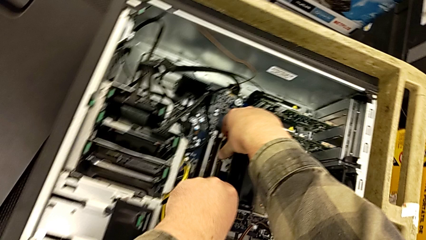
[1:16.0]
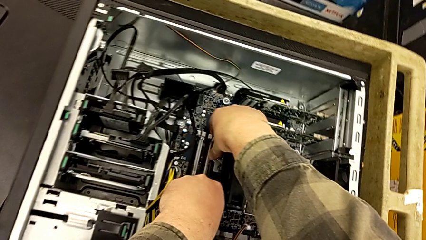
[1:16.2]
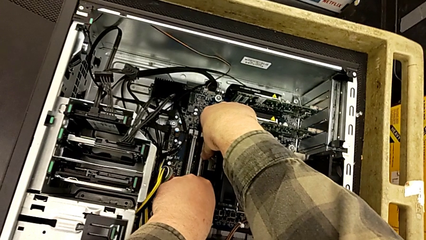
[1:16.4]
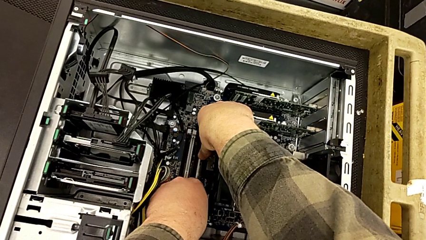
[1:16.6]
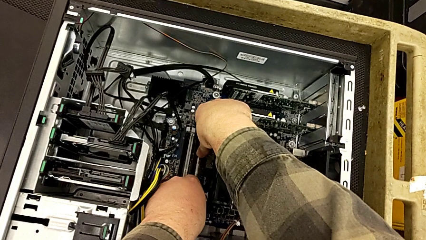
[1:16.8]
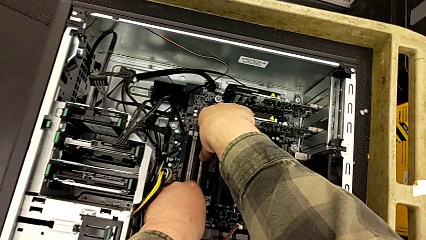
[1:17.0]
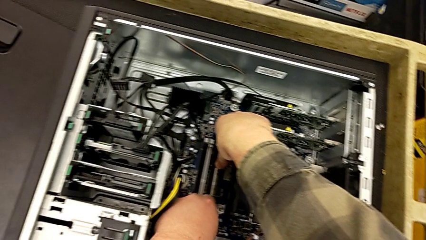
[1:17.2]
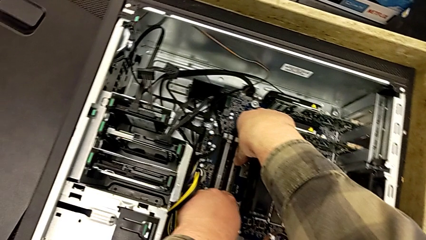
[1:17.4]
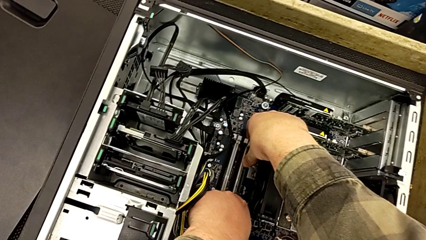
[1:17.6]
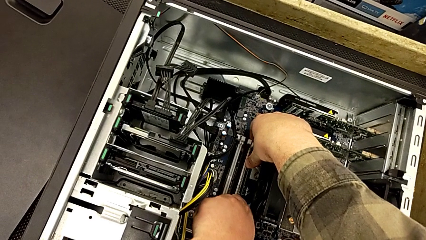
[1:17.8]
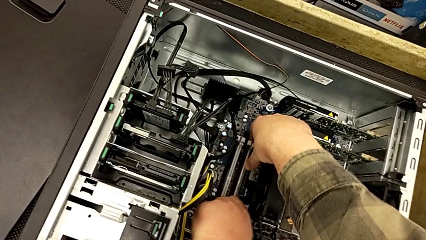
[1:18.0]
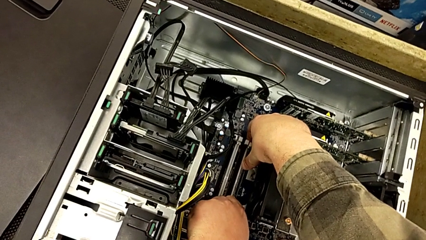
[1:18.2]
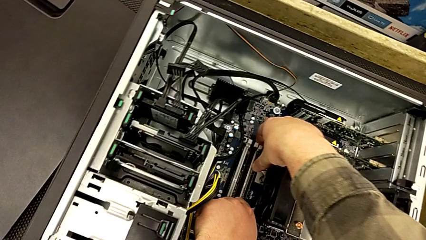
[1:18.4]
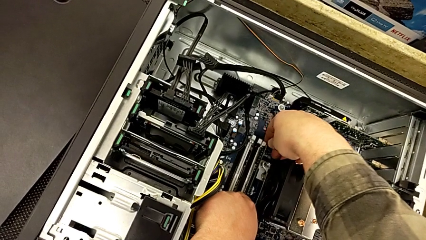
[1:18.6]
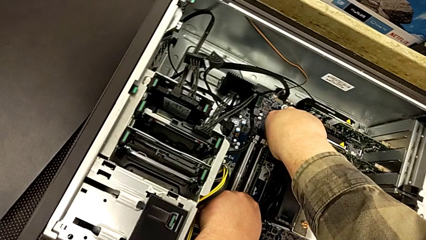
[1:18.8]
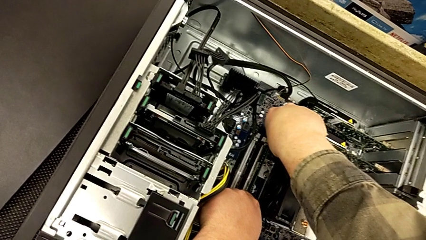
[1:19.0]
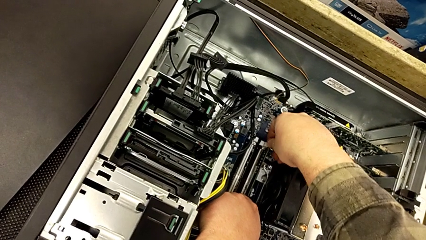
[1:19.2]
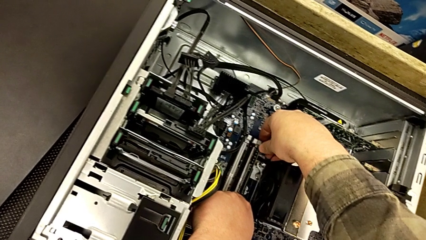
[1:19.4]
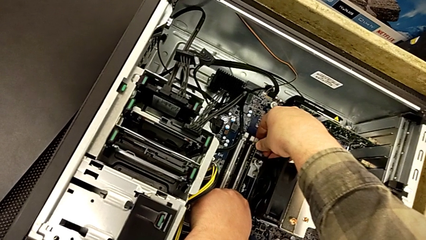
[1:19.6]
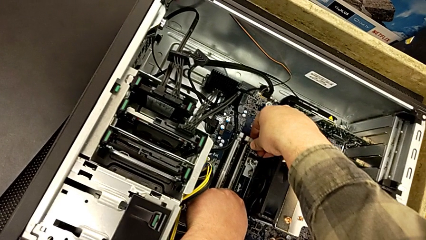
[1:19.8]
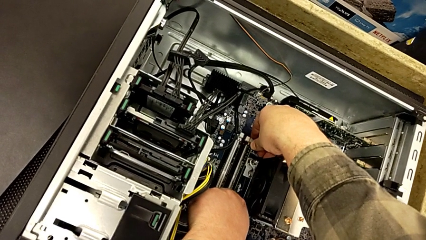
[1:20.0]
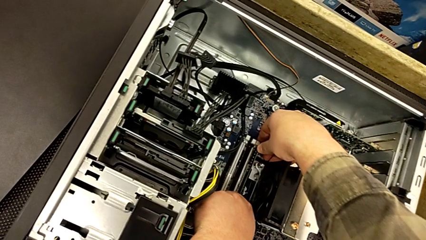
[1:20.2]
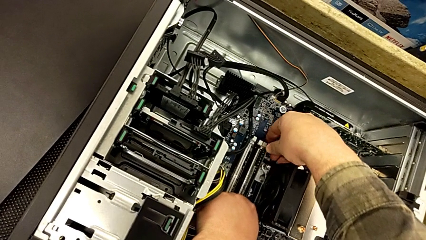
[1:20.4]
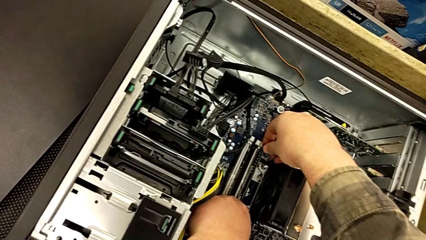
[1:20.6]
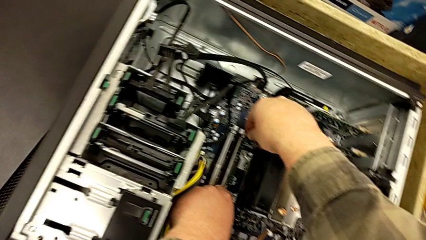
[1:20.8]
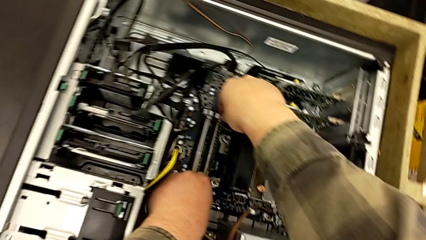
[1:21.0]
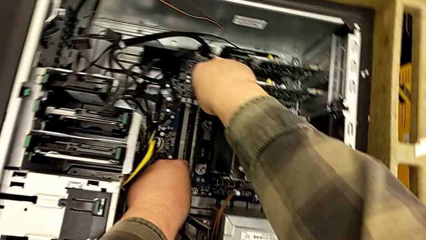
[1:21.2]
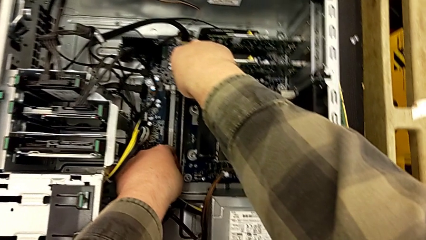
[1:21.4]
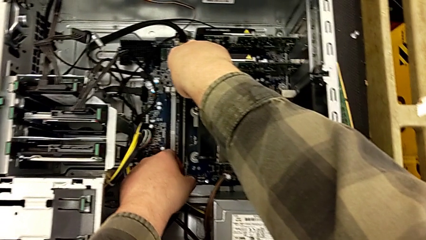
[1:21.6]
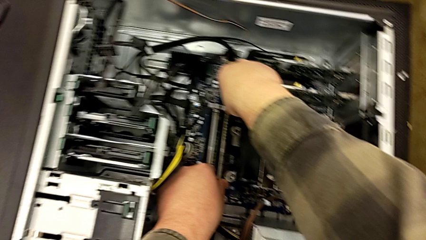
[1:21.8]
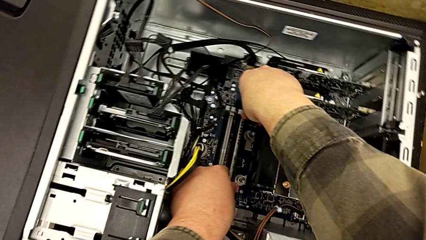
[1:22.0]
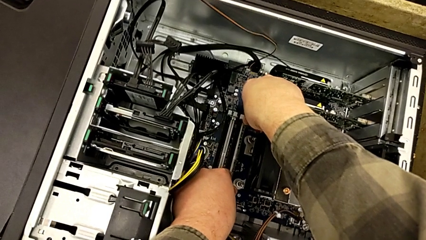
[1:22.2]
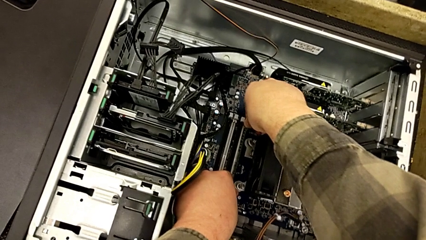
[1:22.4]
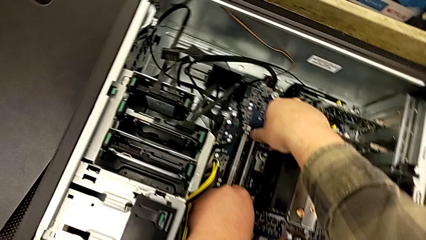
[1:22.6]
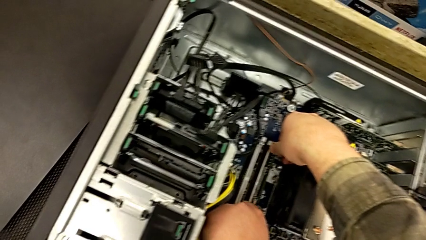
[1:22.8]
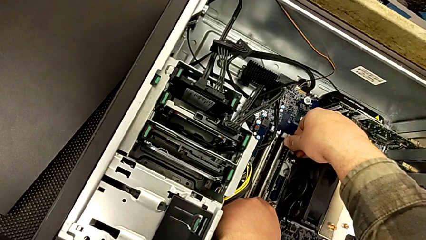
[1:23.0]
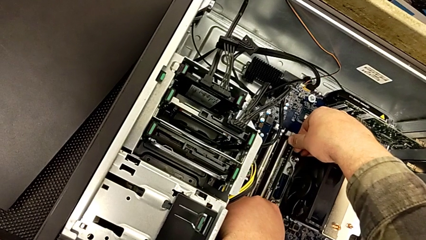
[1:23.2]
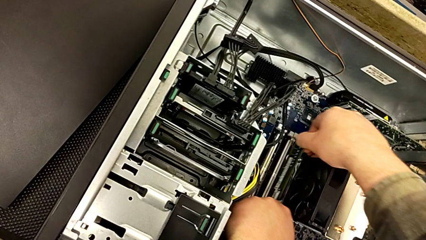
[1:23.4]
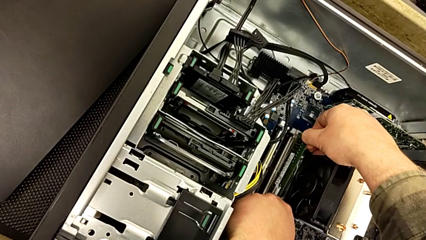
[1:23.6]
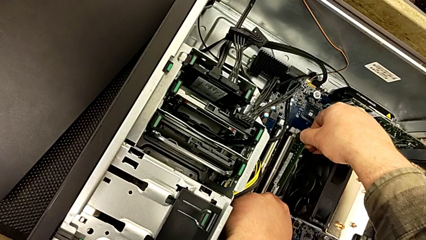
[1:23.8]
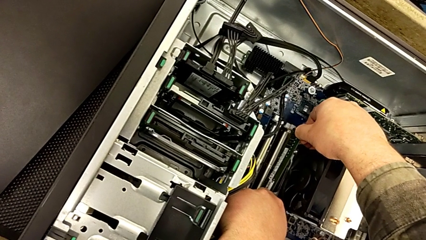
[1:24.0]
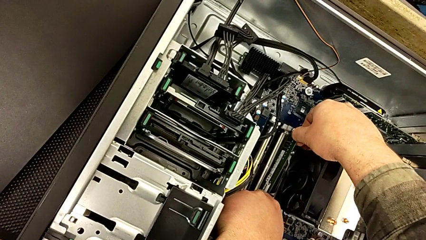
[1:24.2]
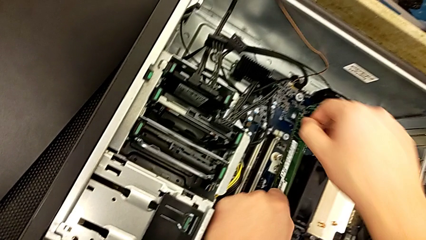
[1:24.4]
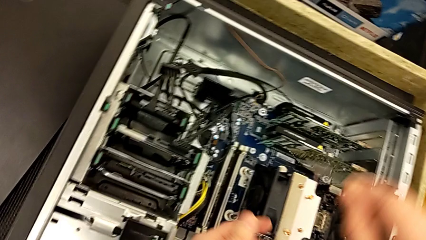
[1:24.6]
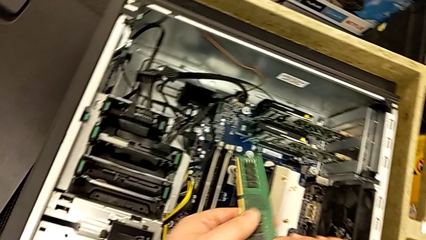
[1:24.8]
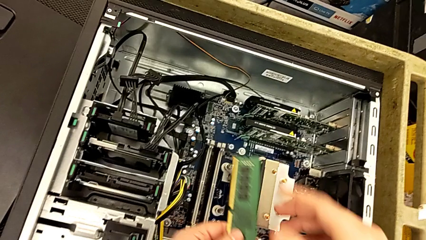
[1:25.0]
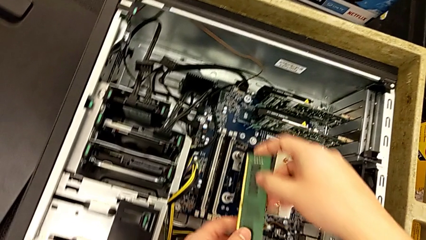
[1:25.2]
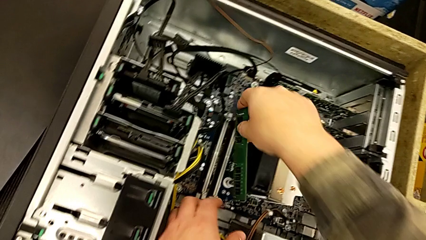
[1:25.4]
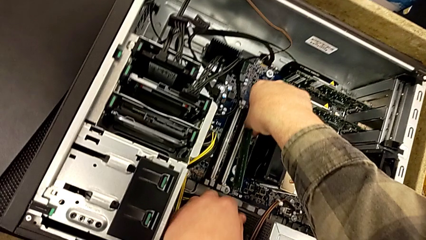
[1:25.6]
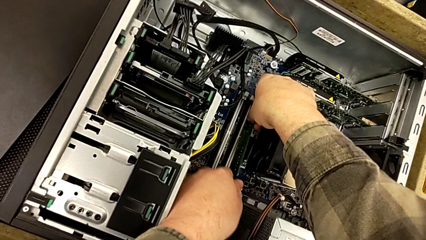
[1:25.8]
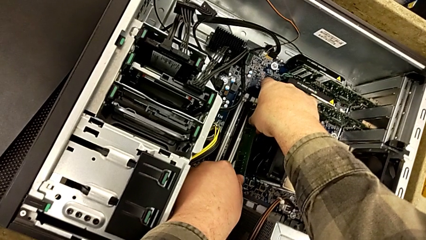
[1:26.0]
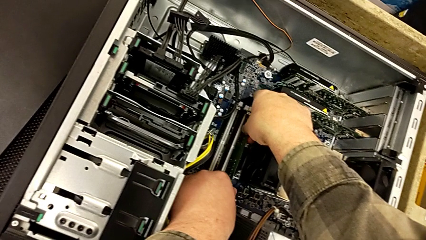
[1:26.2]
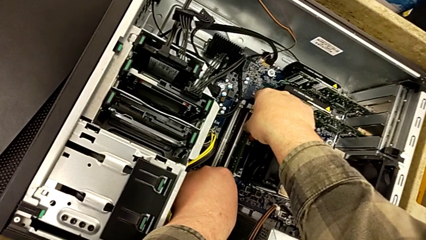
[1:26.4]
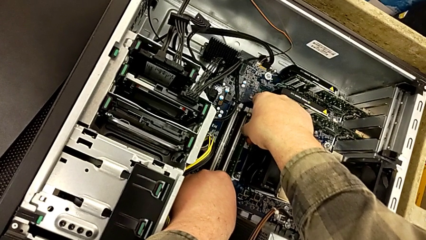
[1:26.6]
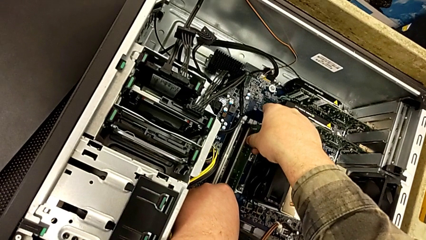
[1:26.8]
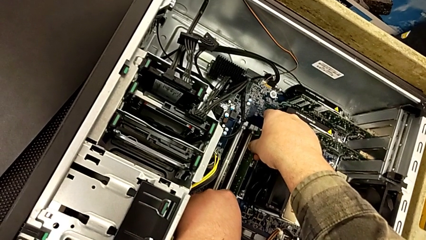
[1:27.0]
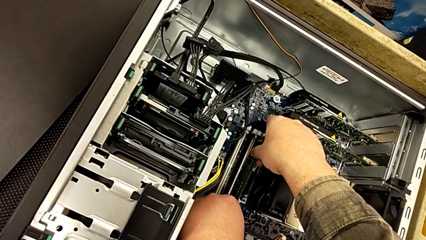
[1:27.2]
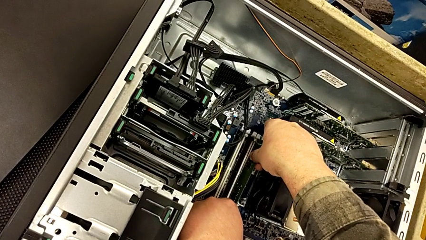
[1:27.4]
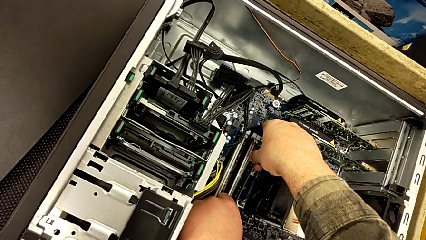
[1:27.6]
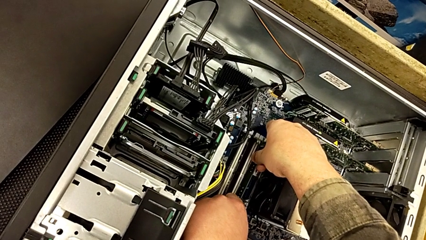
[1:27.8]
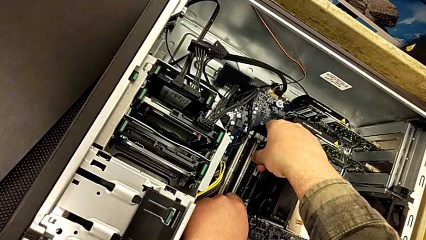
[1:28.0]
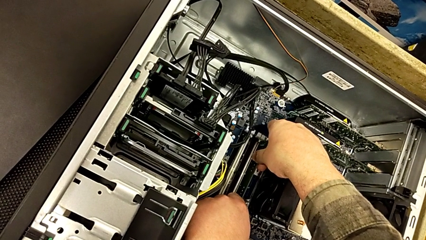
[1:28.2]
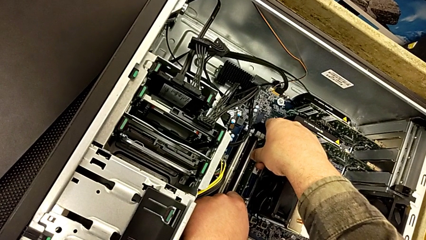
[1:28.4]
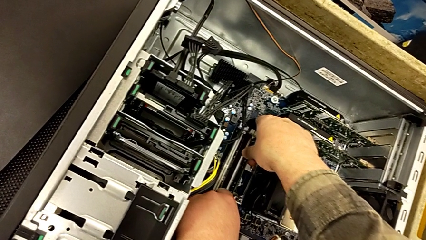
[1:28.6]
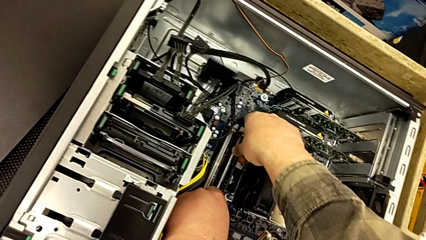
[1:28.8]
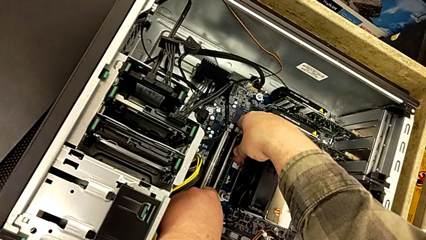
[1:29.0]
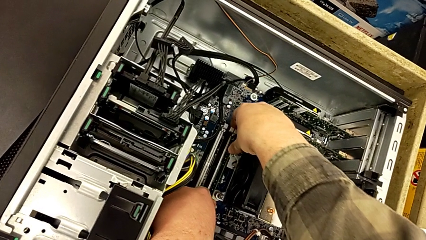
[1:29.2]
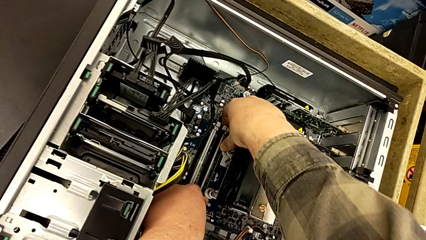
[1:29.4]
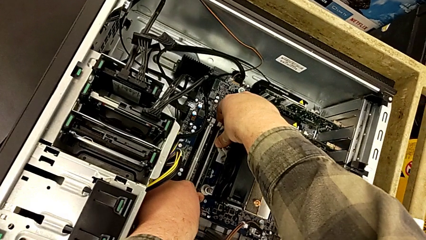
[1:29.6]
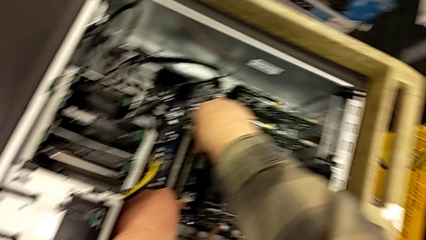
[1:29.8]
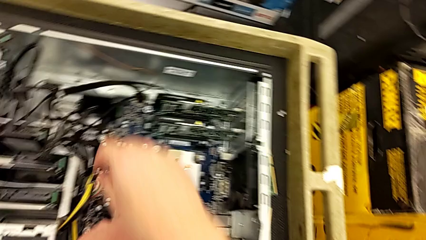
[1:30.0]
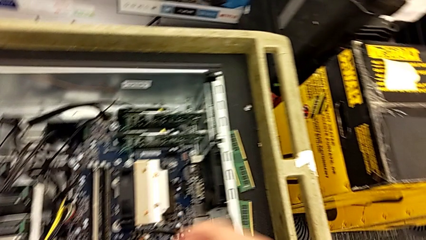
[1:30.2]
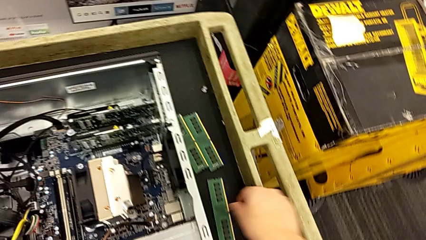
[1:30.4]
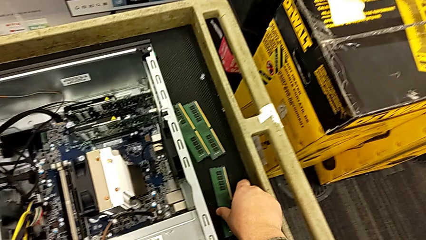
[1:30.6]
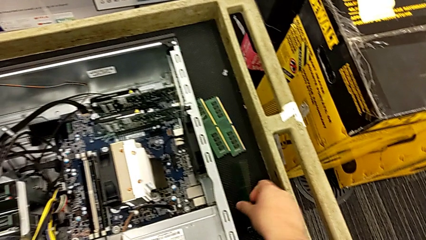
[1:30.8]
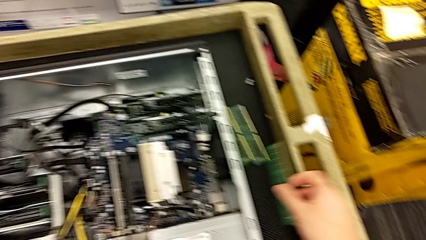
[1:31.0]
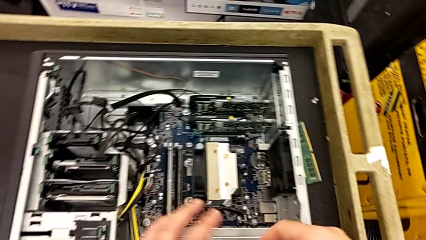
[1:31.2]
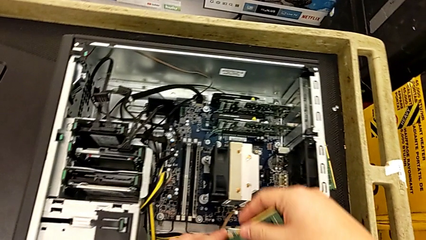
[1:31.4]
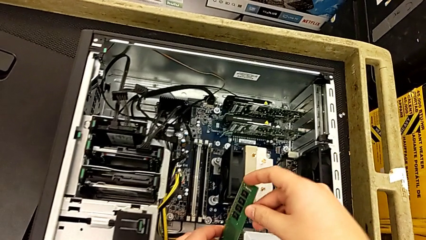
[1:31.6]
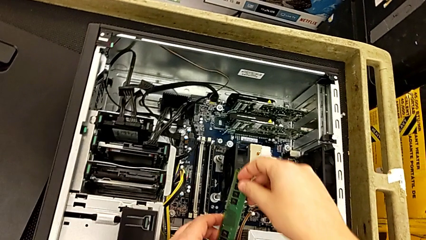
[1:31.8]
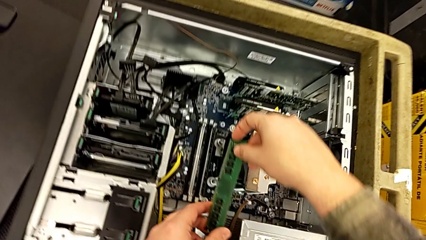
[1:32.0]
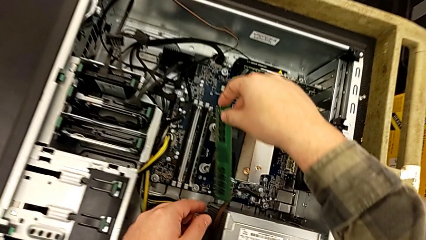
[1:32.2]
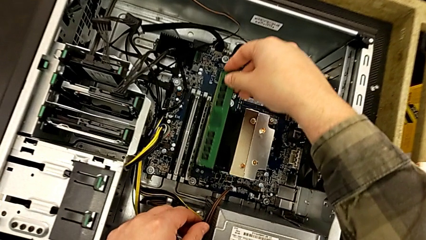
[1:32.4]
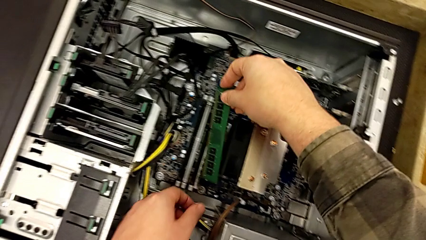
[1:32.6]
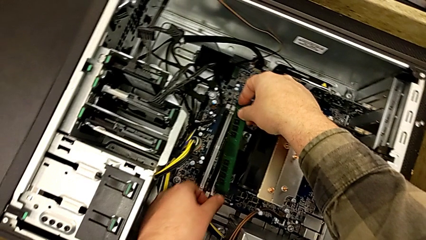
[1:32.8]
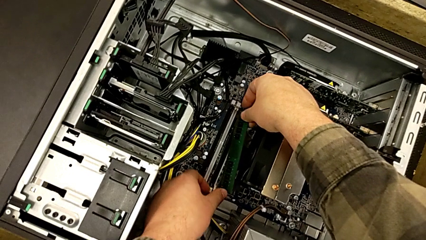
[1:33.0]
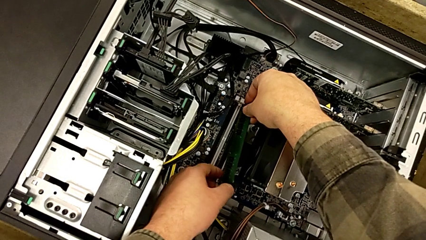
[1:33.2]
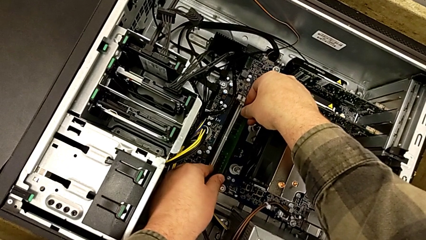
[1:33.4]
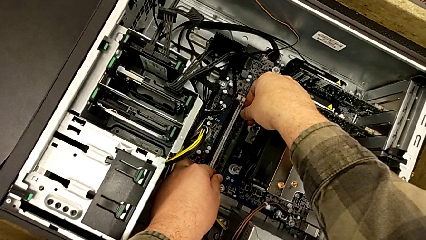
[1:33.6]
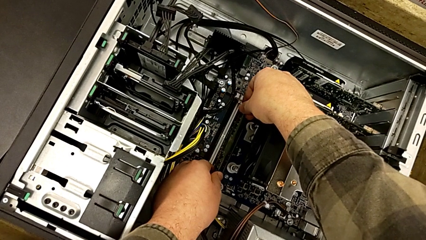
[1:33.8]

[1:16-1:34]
The camera wearer is aligning the RAM tabs with the white notches. They lock the RAM tab and wrongly insert the second RAM tab, having it backwards.
